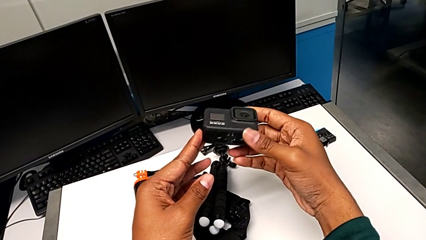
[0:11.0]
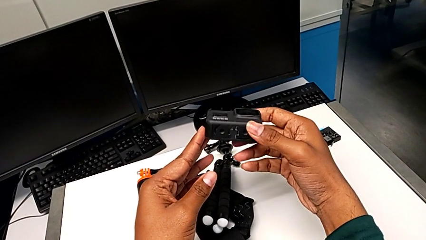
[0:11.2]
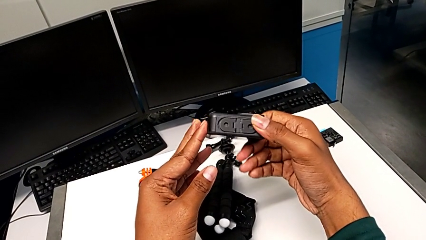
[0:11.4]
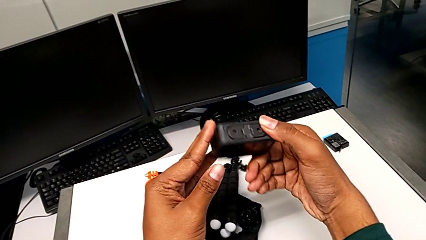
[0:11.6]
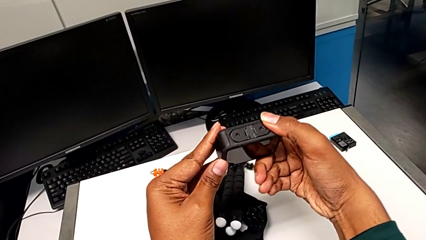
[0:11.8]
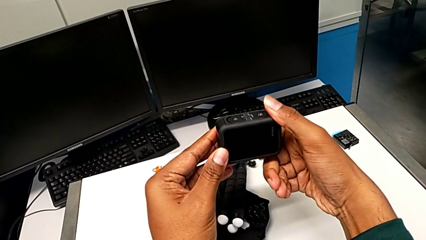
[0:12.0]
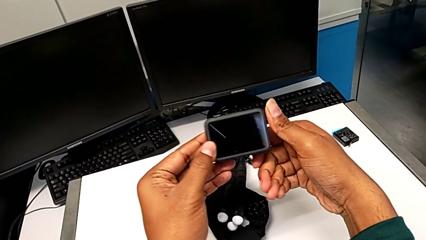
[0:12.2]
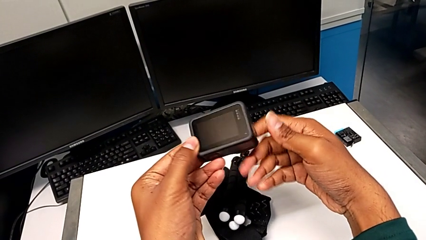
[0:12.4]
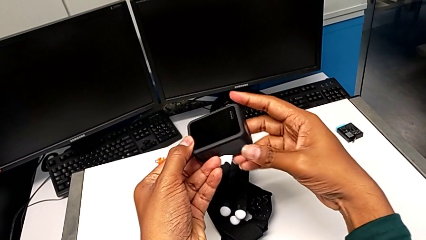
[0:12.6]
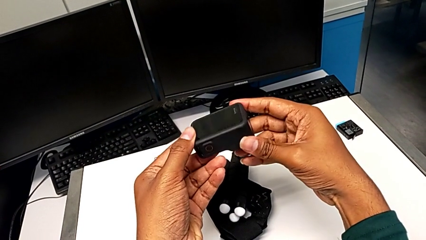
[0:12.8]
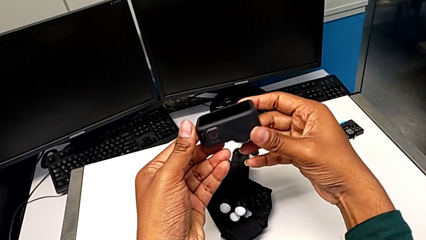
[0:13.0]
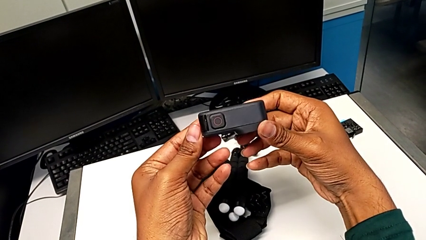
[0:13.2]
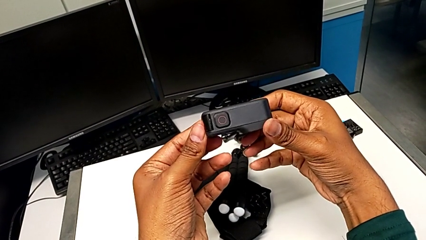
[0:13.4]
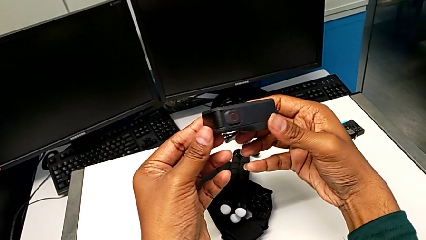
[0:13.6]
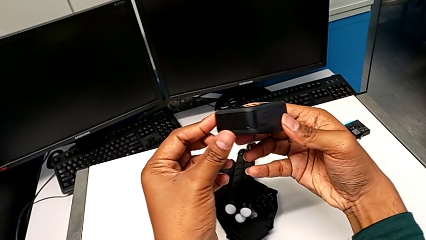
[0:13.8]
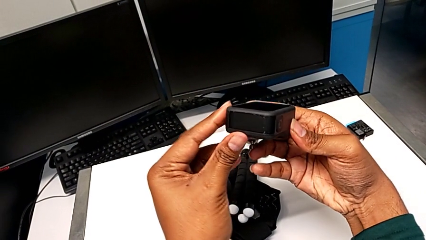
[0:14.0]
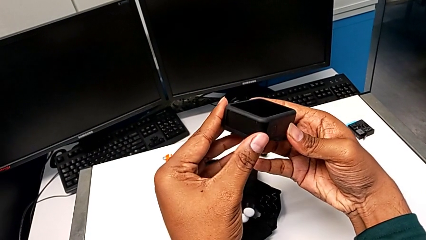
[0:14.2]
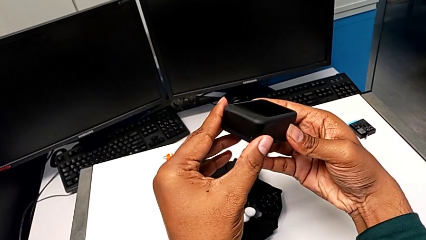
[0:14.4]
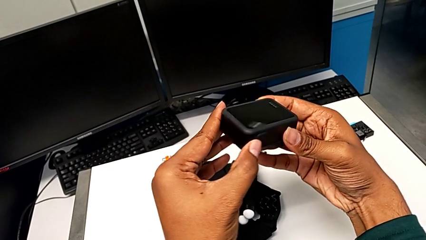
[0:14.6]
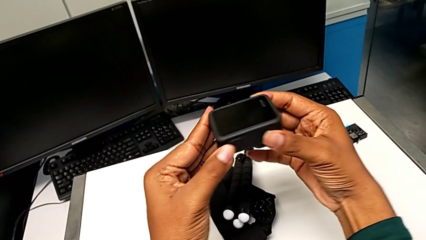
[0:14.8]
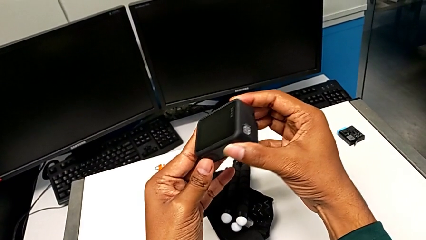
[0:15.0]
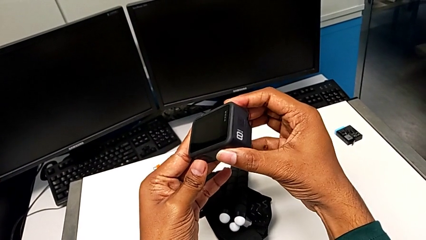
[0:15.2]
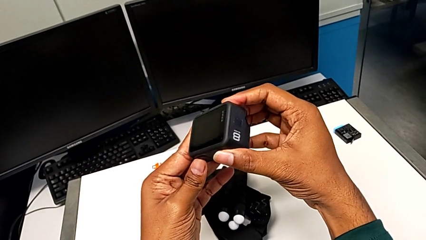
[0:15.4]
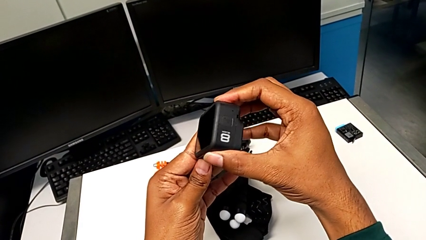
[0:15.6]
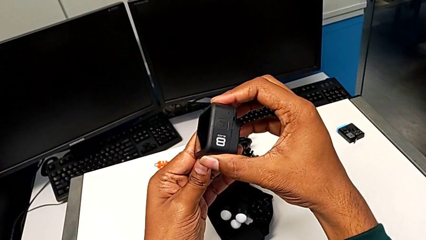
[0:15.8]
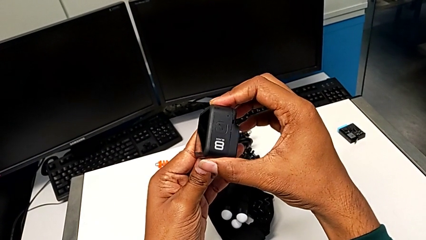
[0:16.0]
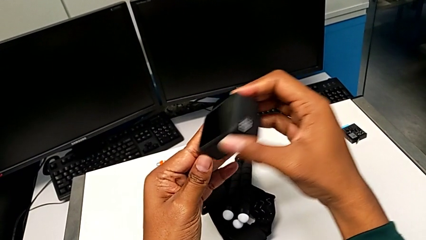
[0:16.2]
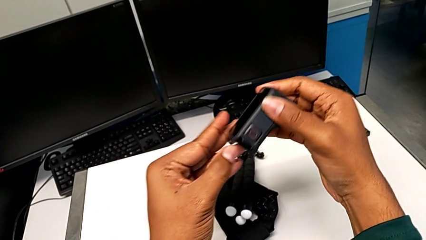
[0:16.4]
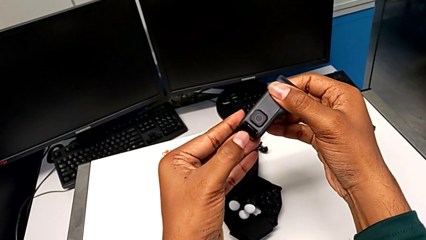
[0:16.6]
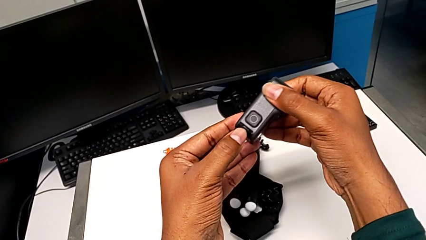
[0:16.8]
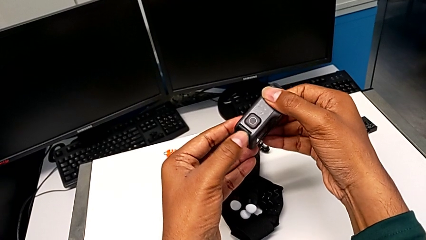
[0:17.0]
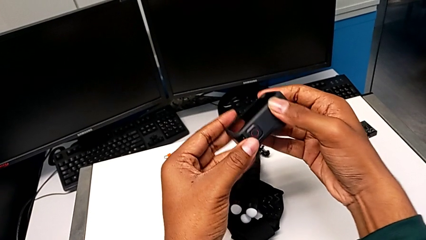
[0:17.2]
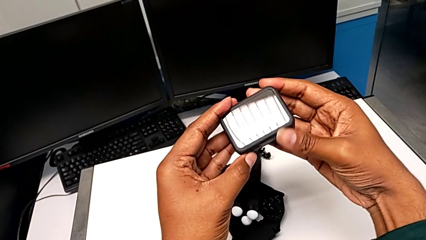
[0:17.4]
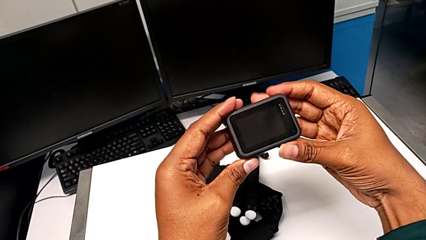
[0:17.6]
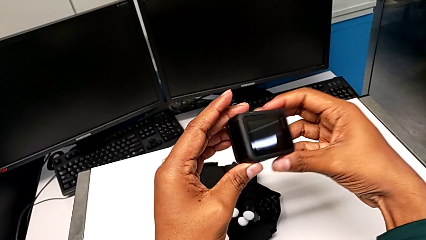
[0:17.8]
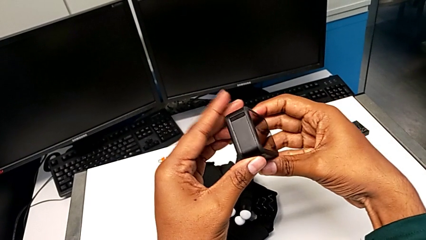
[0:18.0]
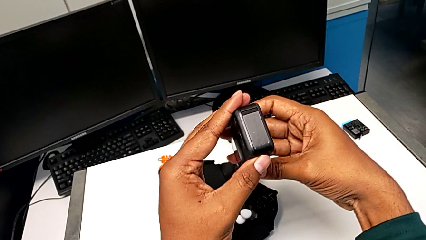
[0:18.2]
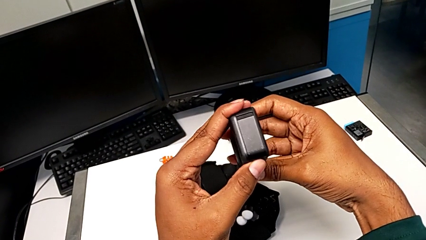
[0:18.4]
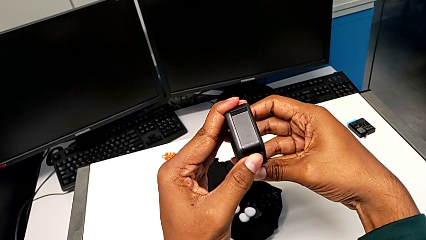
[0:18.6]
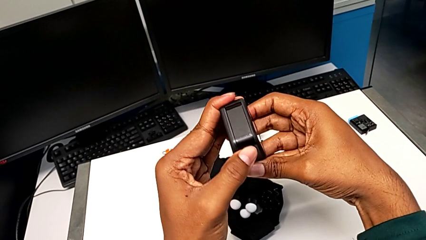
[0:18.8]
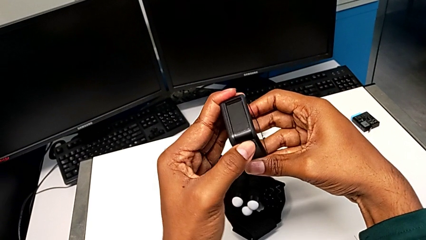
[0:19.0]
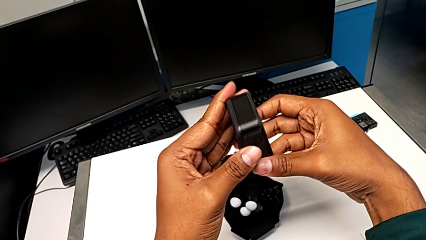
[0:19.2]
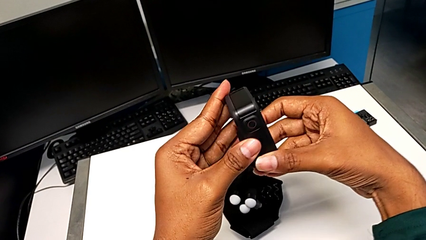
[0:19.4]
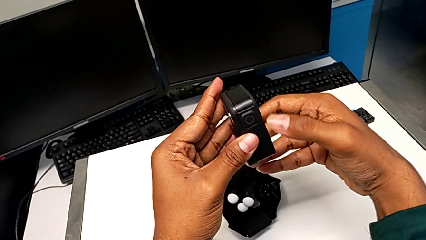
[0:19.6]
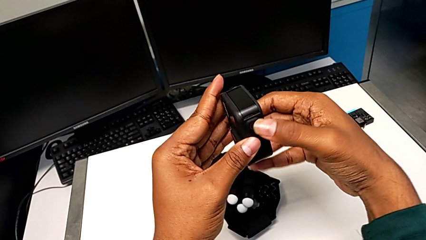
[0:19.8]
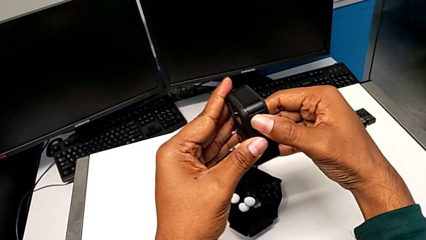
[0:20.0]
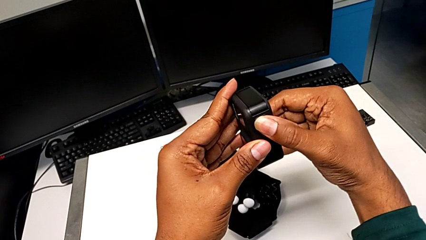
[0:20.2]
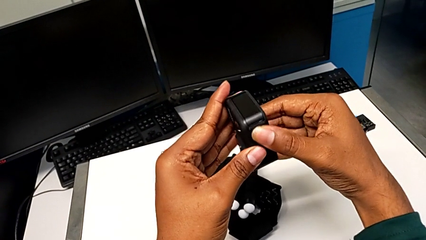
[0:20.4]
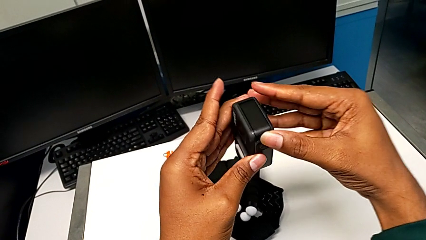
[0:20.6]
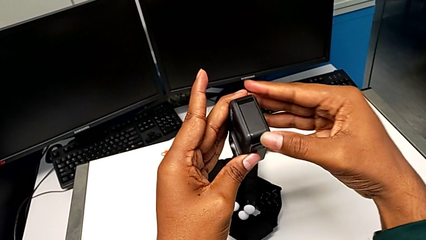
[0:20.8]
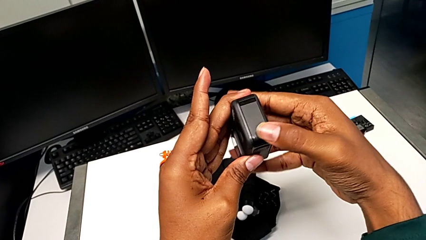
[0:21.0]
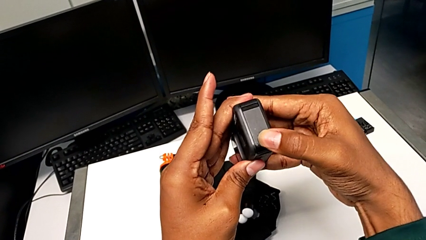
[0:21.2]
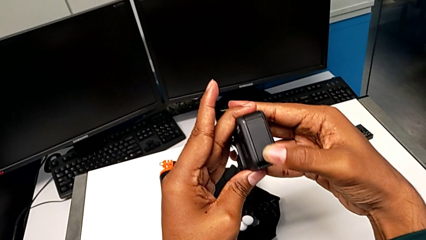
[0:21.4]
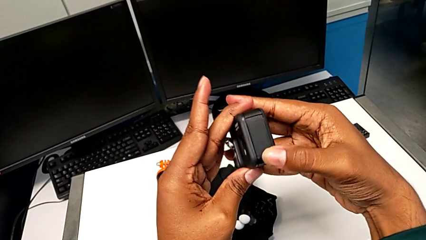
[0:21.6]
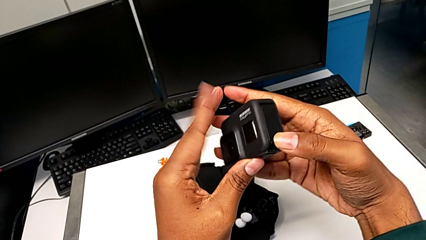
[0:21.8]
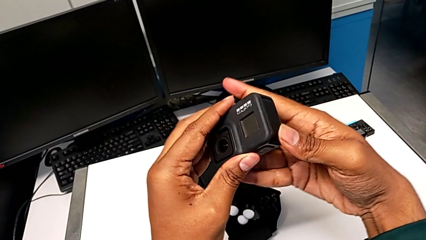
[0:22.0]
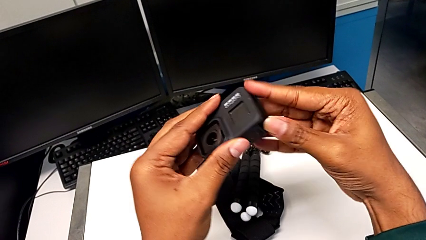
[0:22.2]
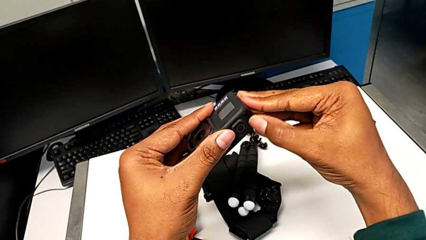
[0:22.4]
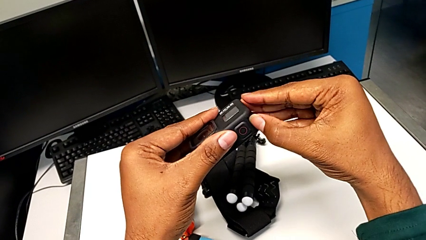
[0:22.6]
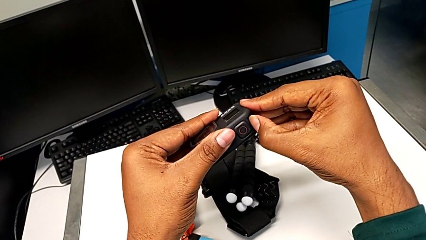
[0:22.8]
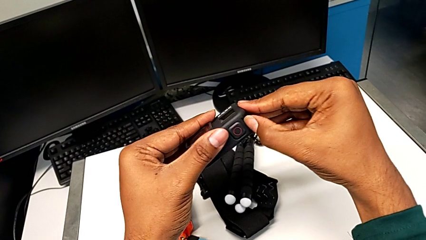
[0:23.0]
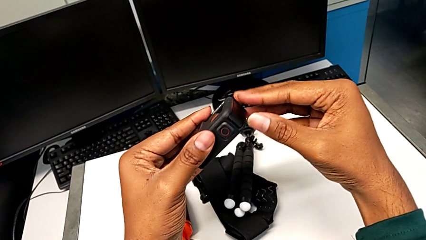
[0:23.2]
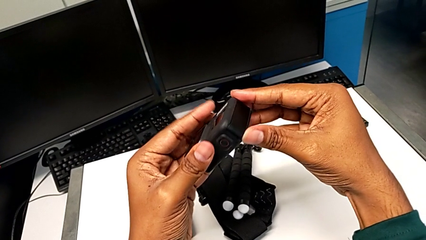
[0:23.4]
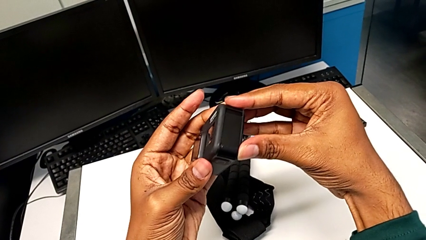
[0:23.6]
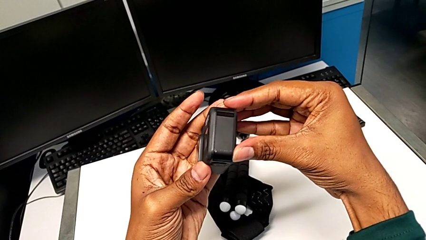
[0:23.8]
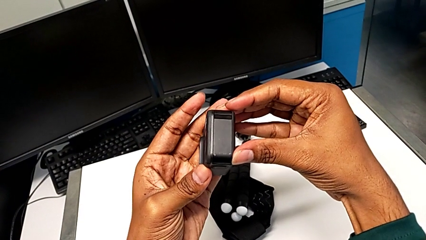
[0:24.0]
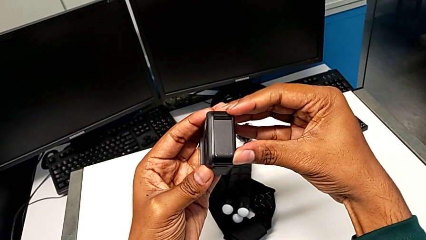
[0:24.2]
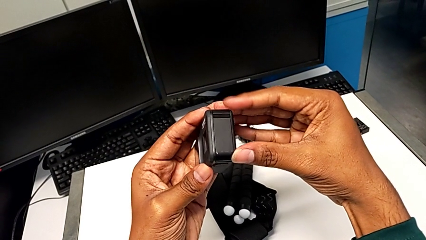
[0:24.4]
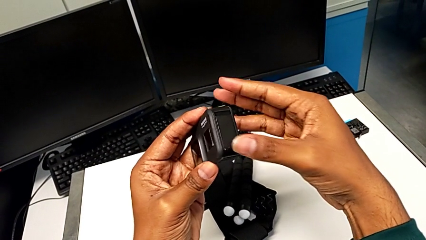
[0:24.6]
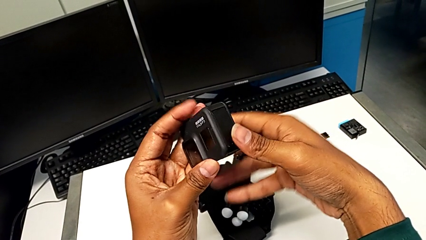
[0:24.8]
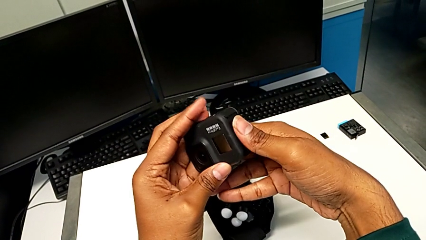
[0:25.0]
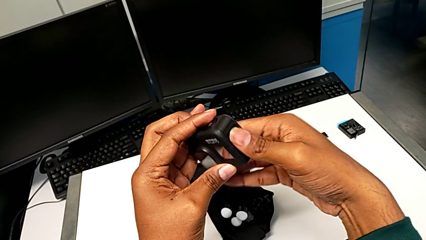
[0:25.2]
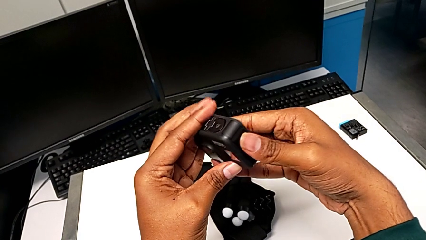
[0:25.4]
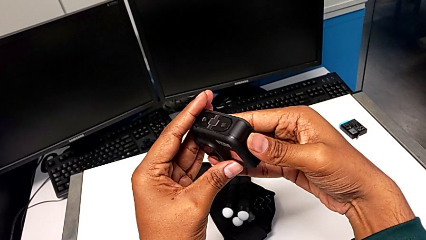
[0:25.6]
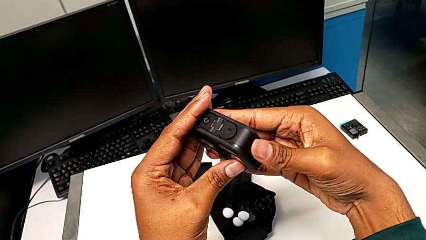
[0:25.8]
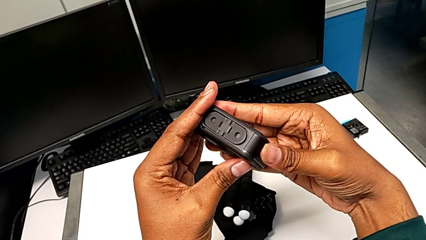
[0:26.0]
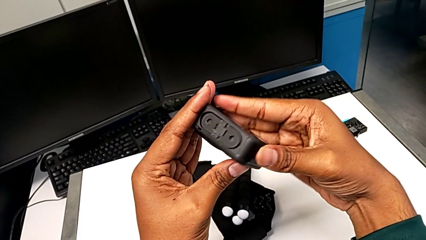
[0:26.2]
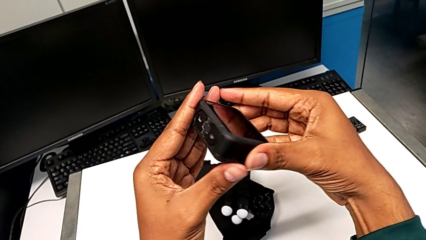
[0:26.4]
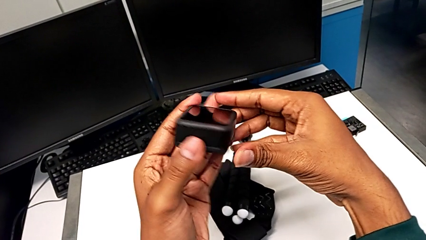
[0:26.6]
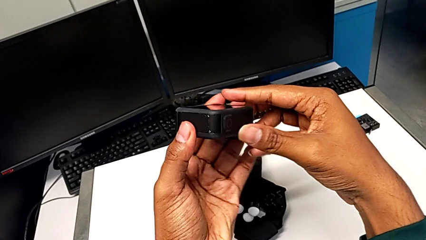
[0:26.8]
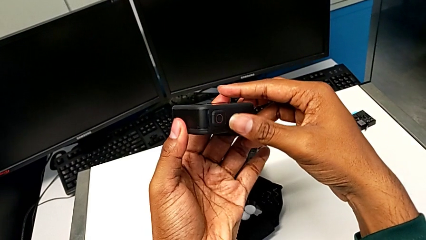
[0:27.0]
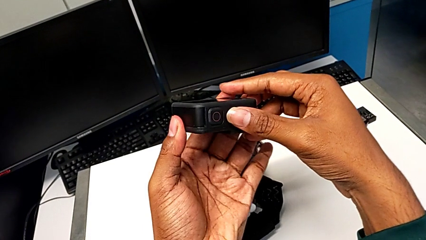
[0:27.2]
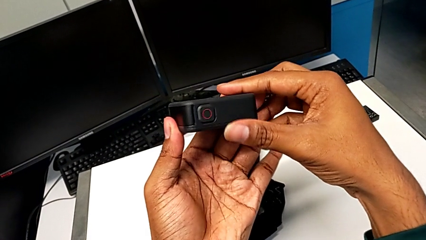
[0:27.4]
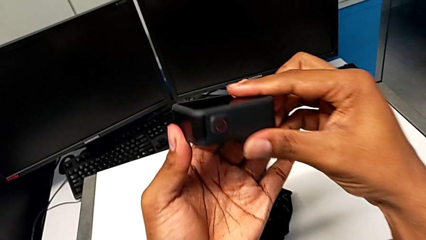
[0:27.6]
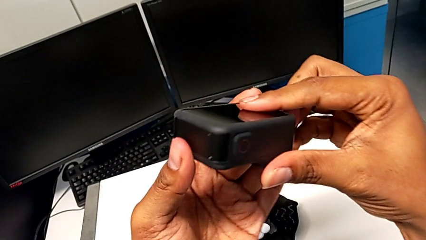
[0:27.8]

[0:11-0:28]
The camera wearer is removing the old battery from the GoPro. They inspect the GoPro, turn it, rotate it, inspect it, pull the battery door and rotate the GoPro.
